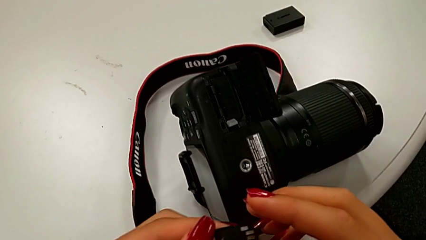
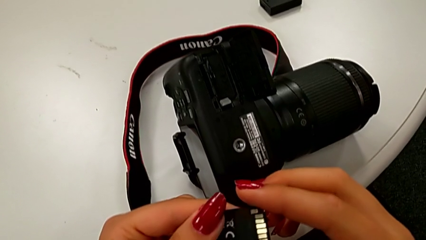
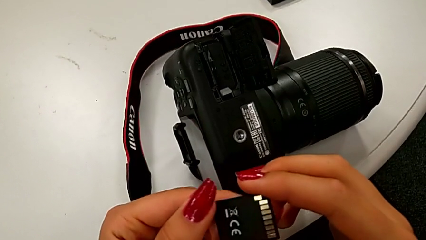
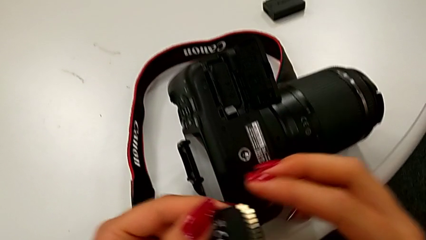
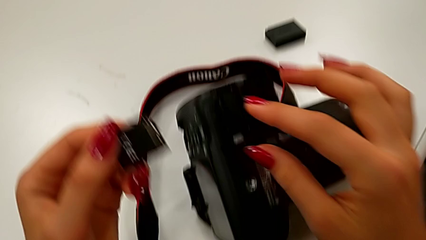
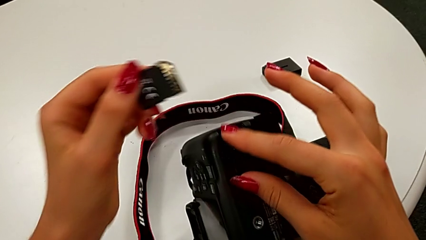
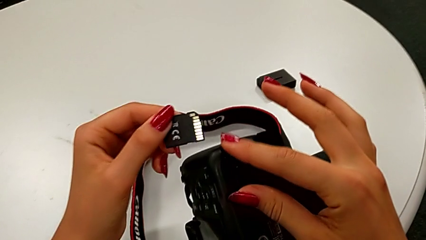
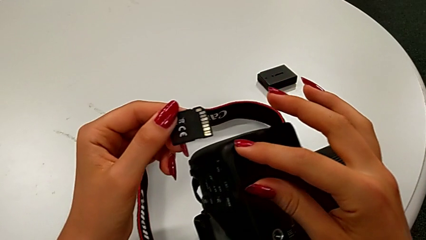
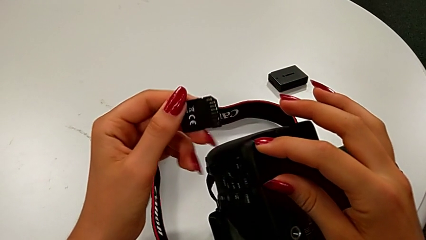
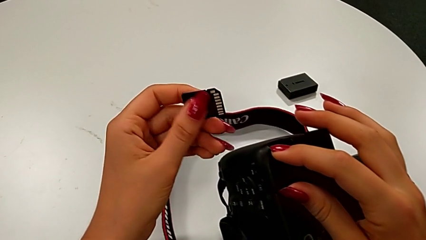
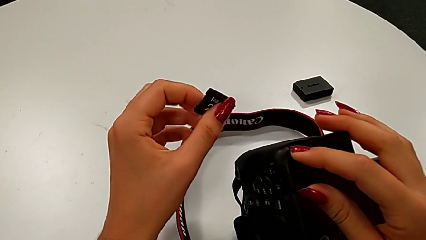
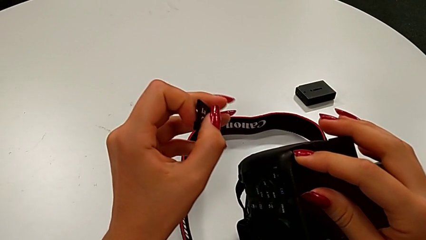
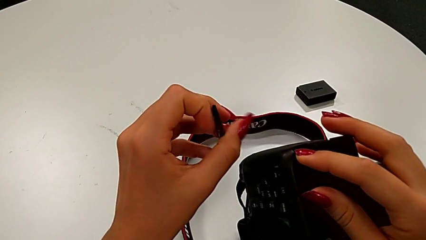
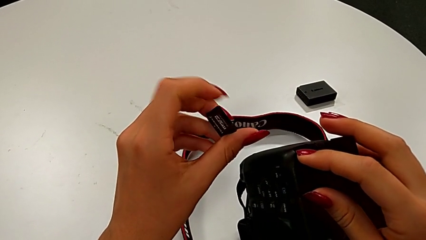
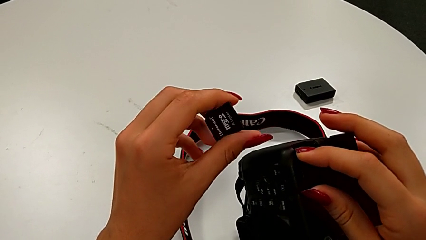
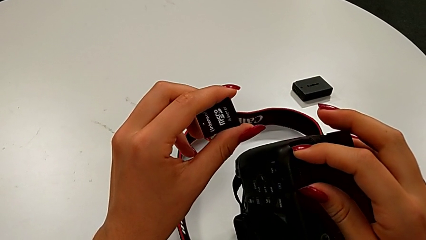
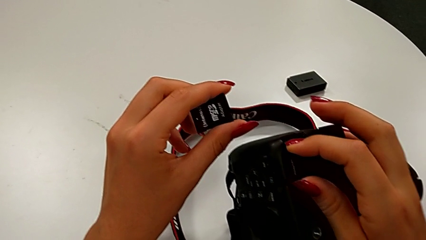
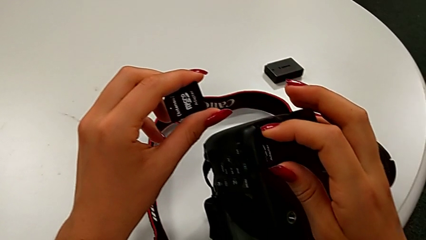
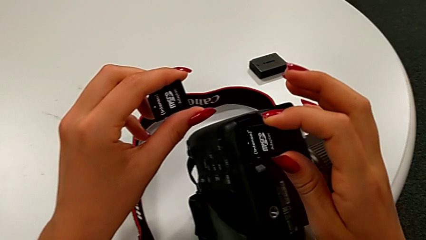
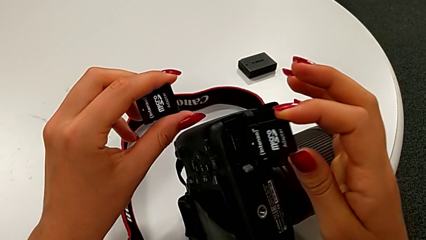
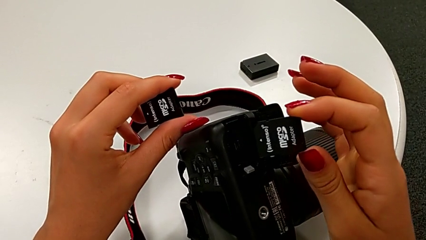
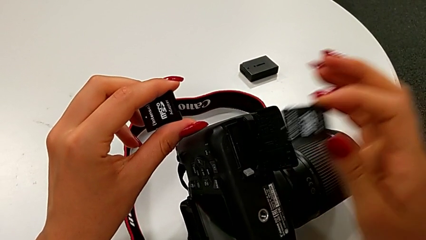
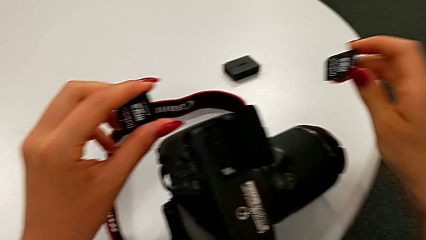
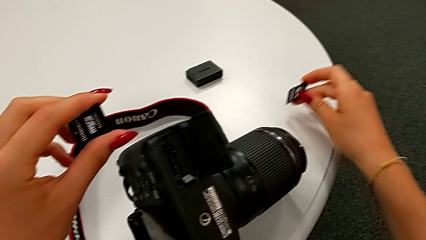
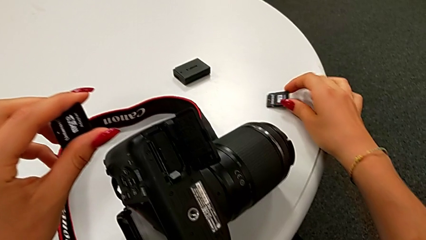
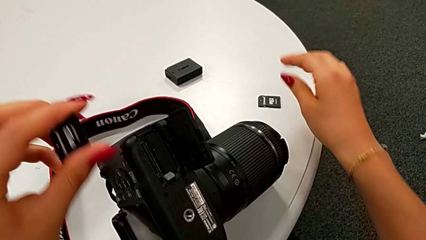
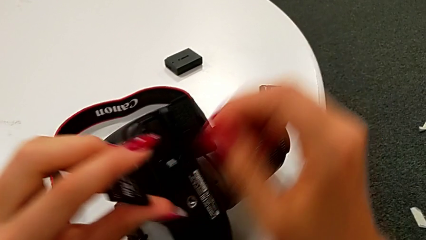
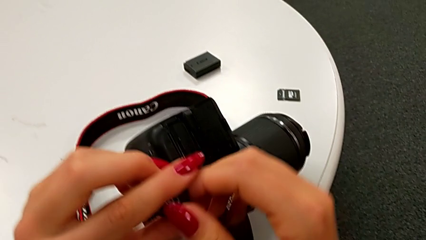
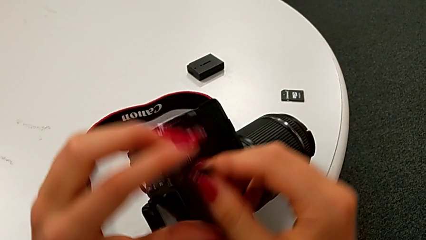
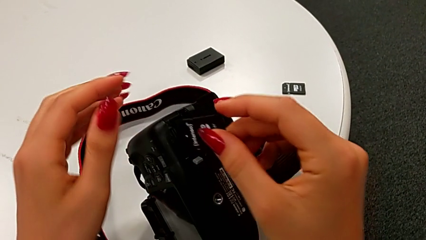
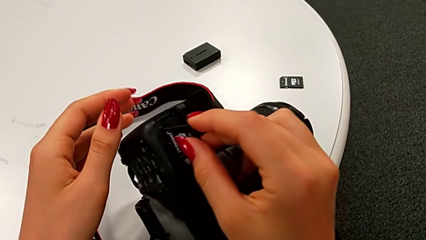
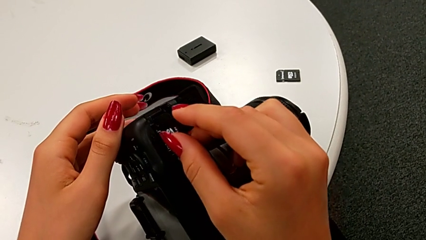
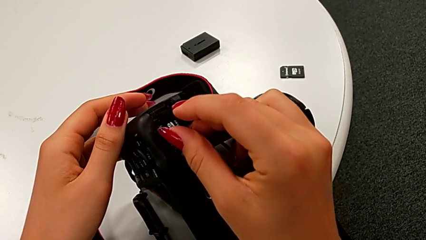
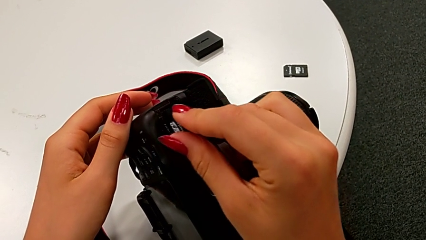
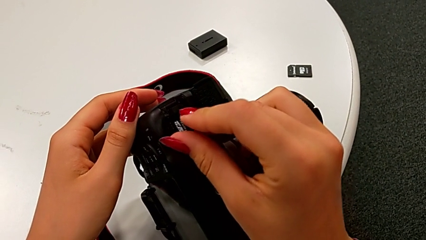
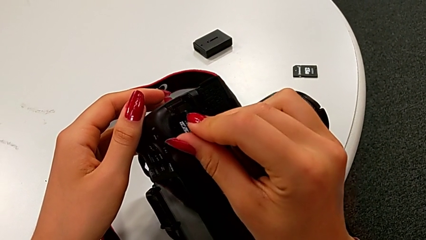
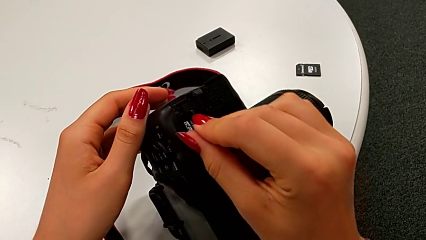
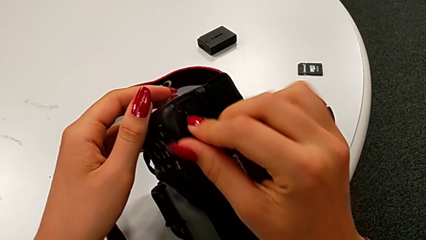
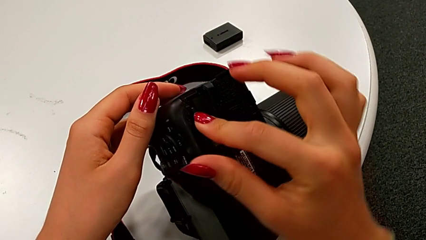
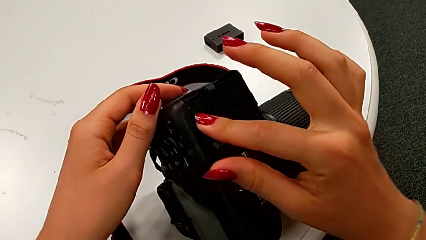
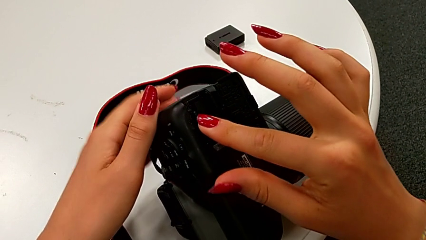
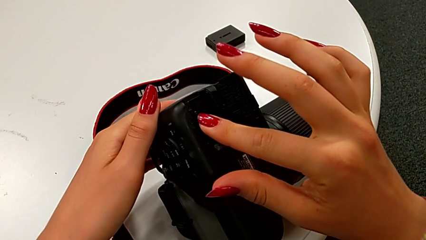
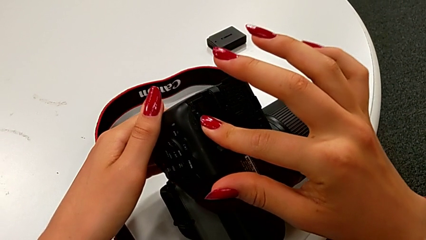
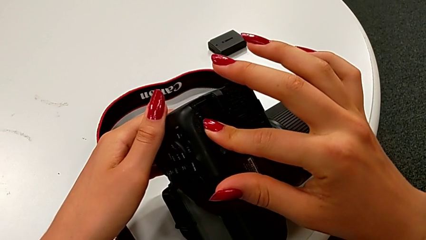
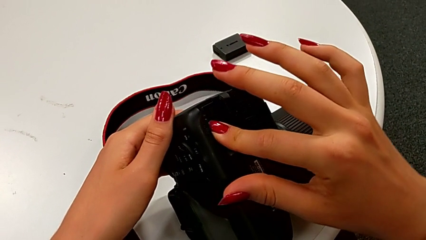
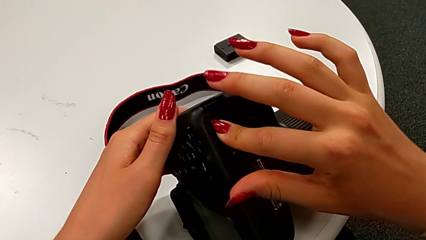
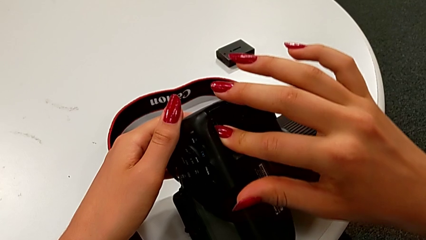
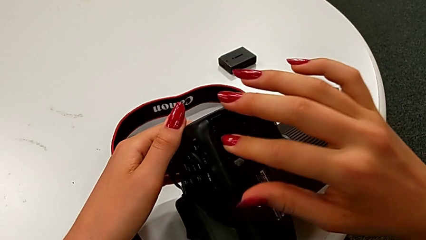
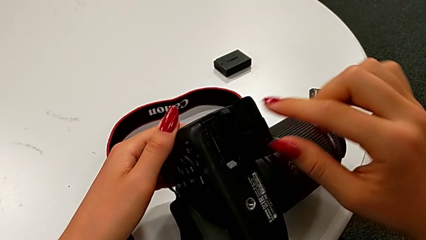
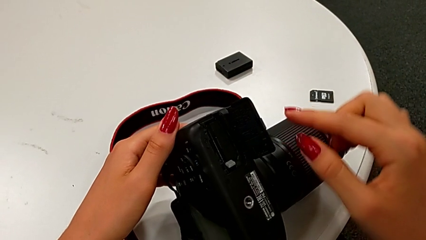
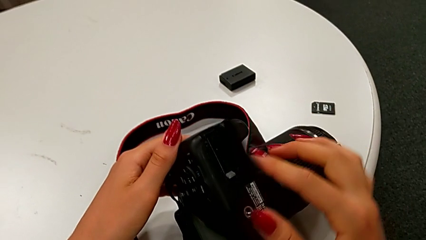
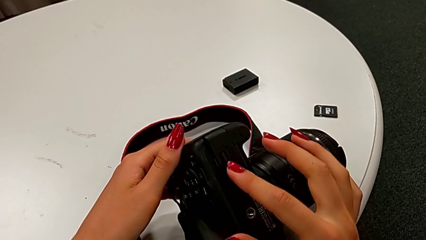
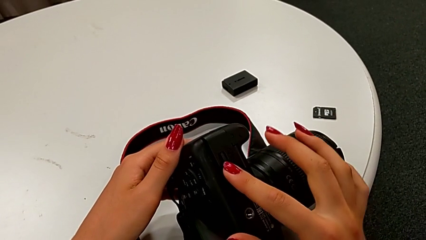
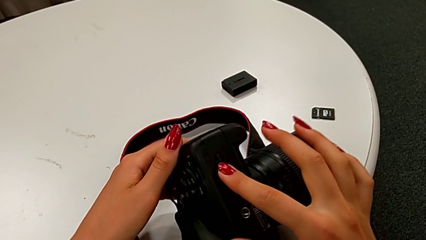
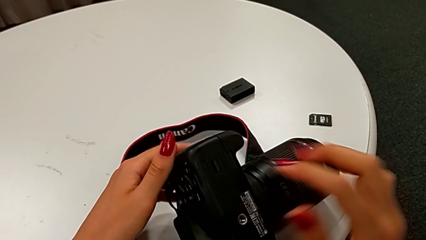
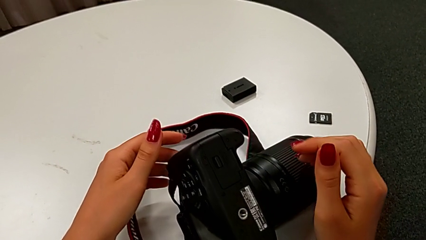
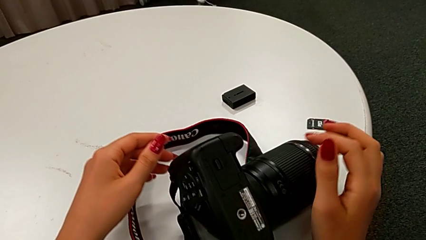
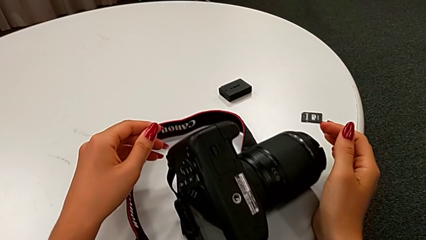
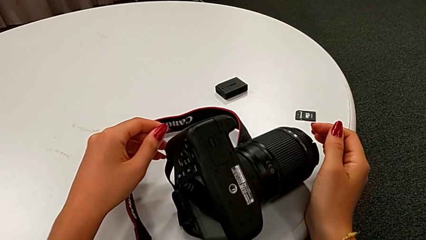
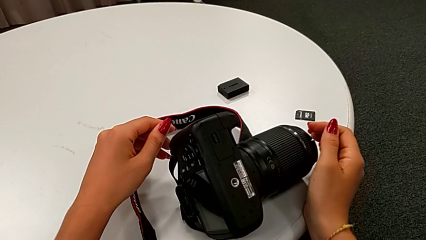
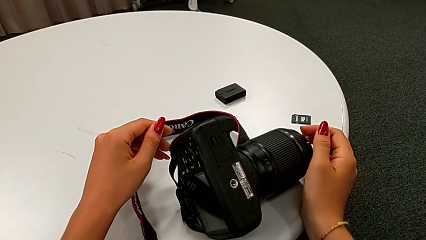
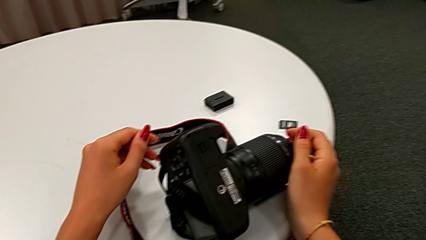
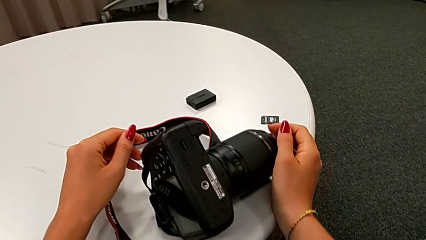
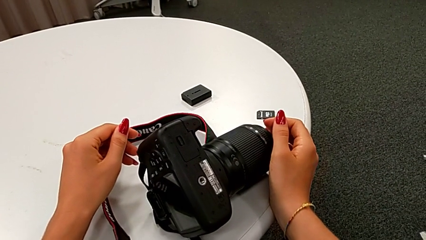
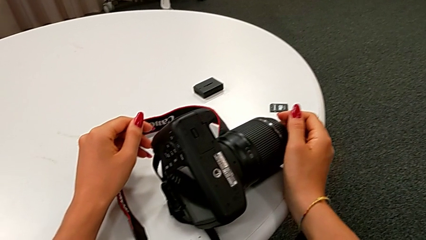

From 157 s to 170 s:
The camera wearer is swapping the SD card for the DSLR. They withdraw the old SD card, place the SD card, insert the new SD card and close the battery door.
